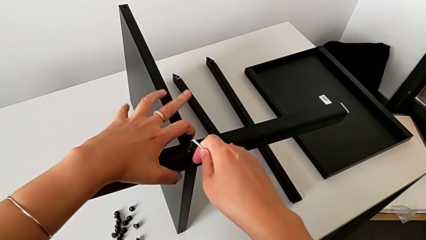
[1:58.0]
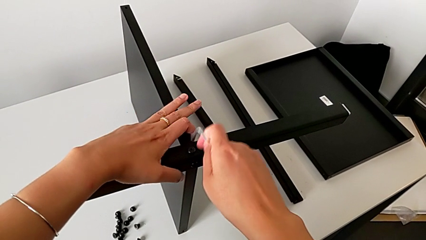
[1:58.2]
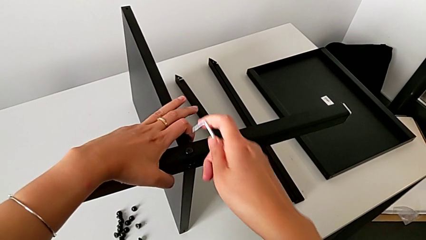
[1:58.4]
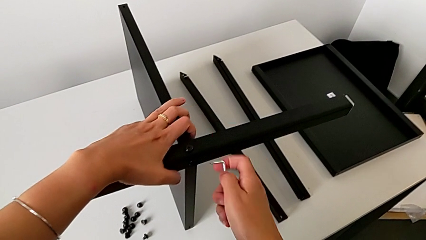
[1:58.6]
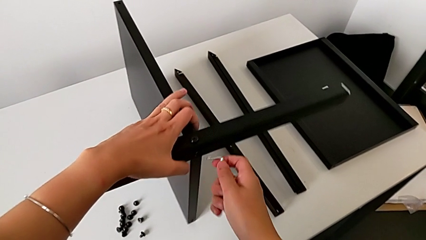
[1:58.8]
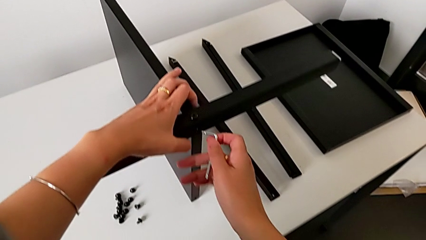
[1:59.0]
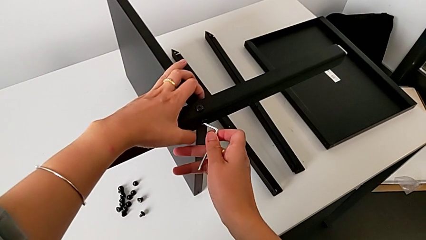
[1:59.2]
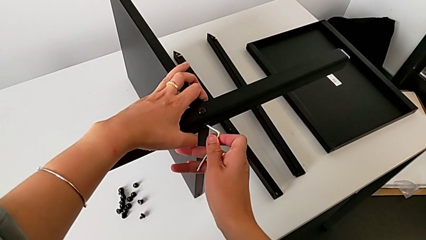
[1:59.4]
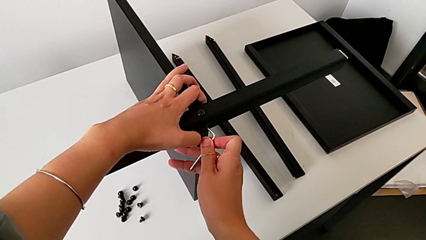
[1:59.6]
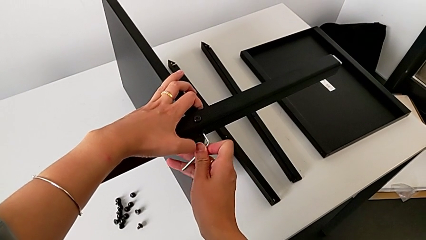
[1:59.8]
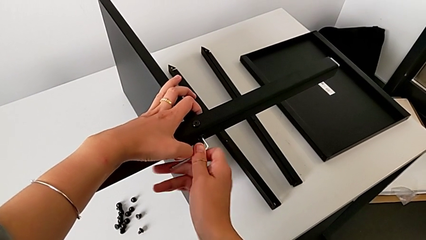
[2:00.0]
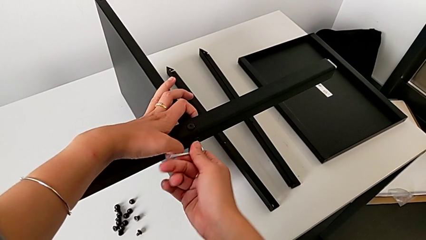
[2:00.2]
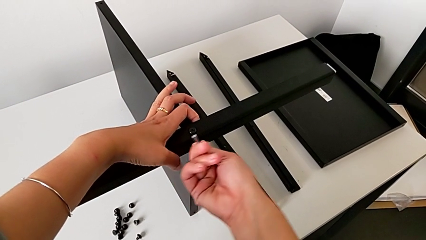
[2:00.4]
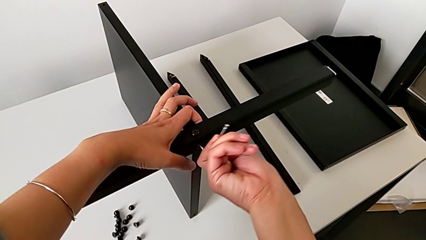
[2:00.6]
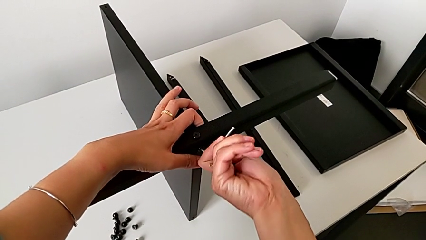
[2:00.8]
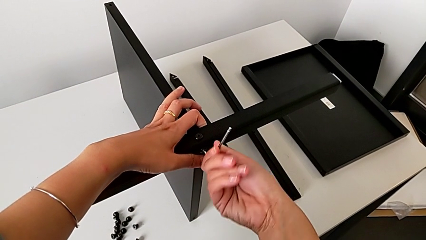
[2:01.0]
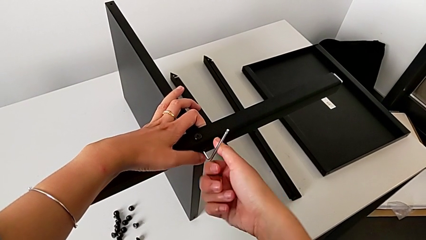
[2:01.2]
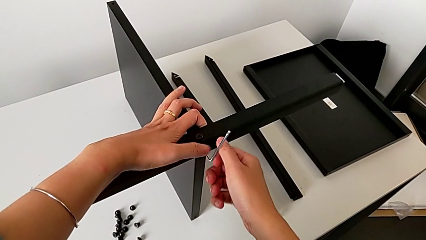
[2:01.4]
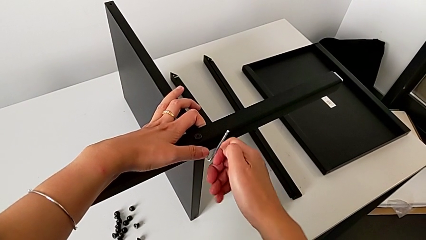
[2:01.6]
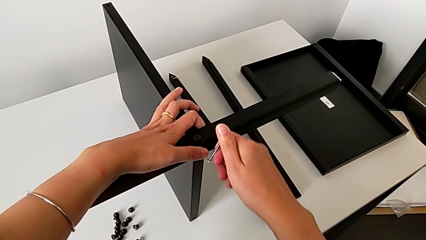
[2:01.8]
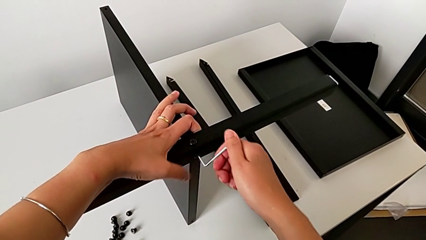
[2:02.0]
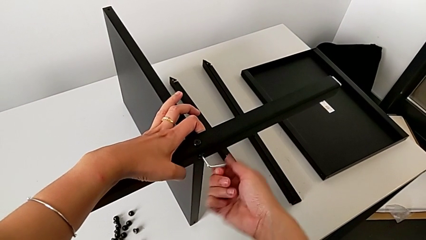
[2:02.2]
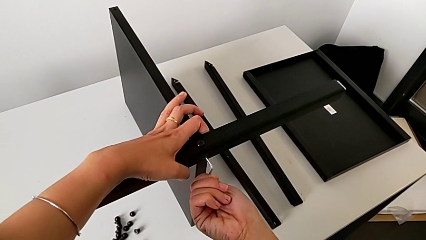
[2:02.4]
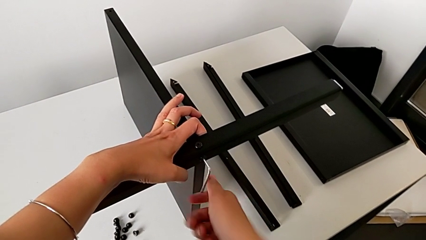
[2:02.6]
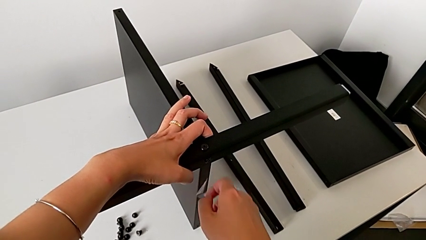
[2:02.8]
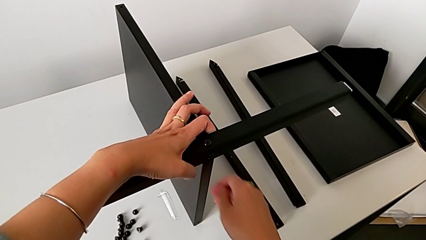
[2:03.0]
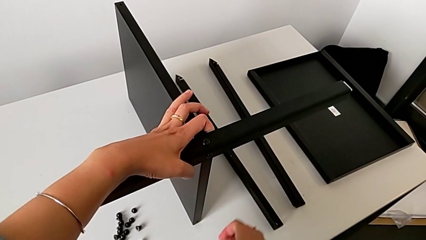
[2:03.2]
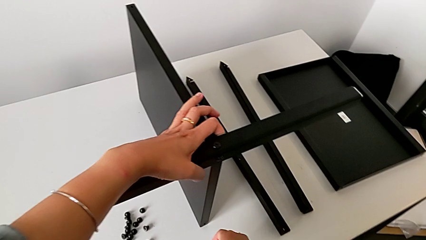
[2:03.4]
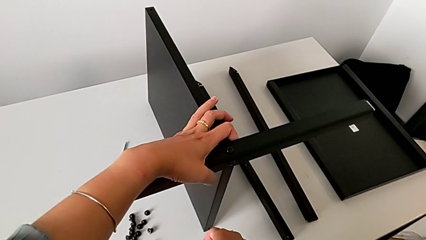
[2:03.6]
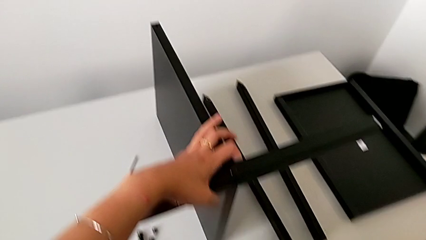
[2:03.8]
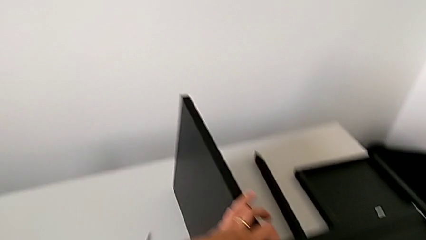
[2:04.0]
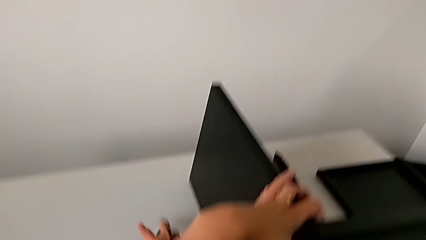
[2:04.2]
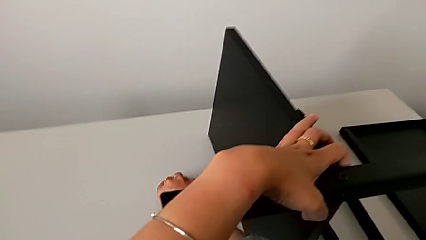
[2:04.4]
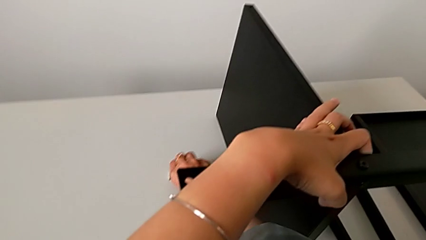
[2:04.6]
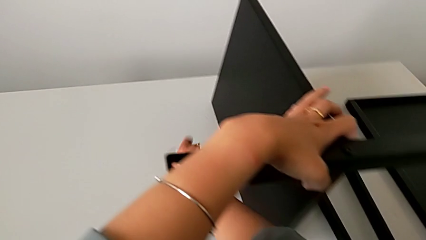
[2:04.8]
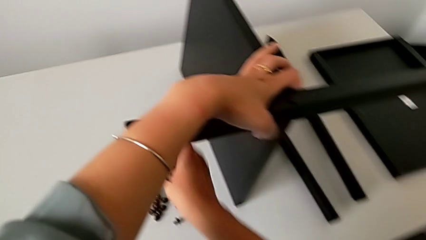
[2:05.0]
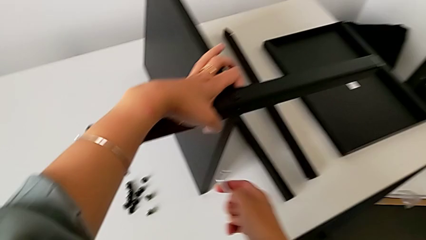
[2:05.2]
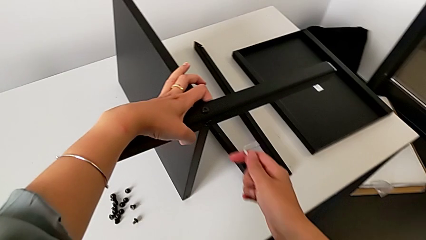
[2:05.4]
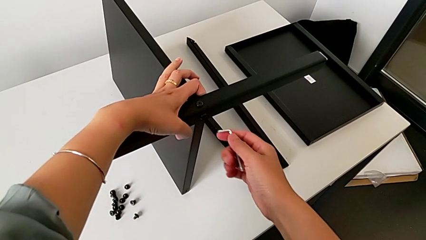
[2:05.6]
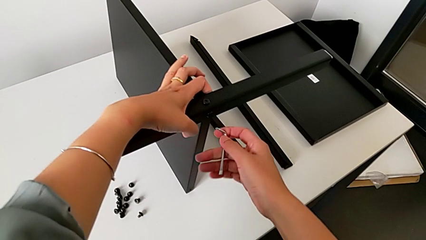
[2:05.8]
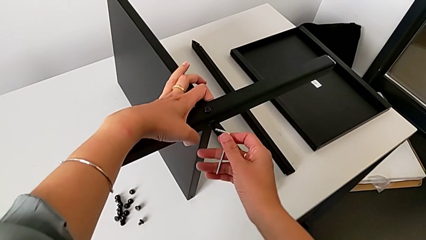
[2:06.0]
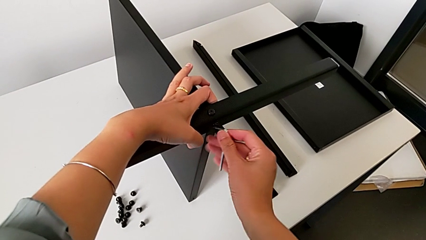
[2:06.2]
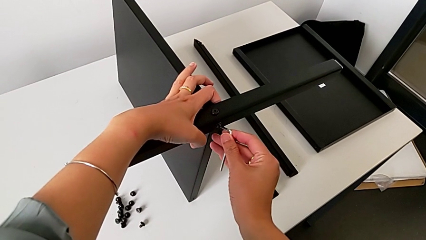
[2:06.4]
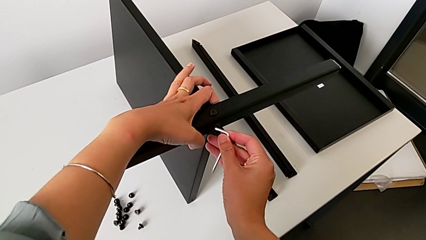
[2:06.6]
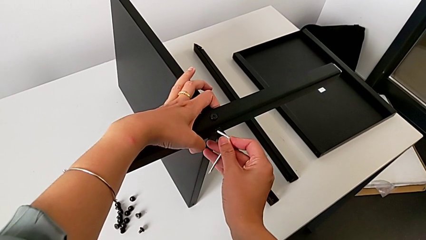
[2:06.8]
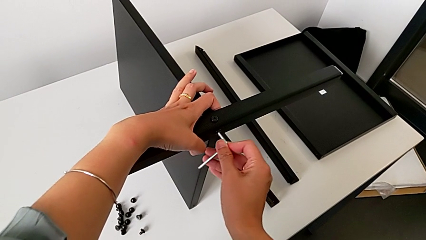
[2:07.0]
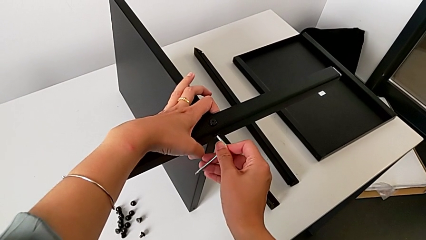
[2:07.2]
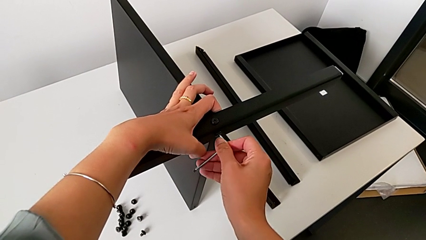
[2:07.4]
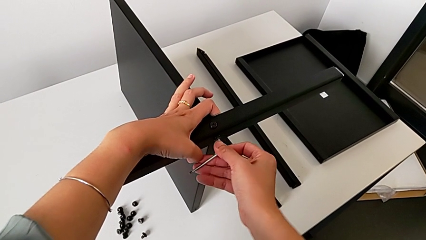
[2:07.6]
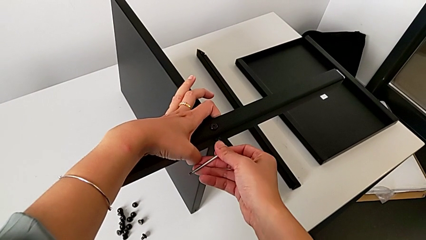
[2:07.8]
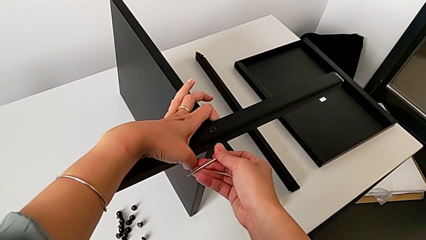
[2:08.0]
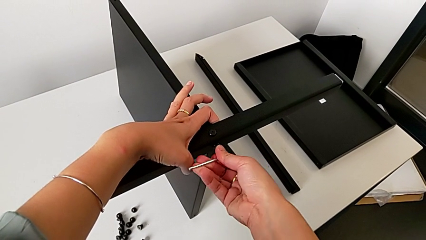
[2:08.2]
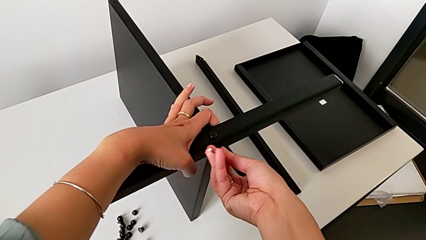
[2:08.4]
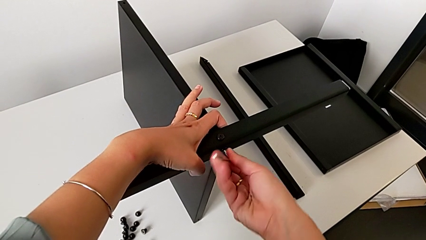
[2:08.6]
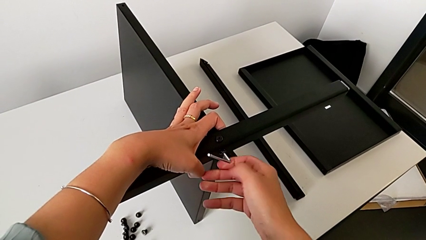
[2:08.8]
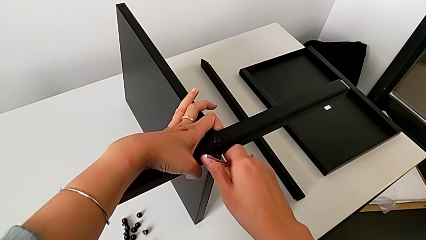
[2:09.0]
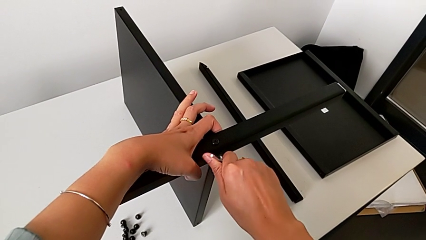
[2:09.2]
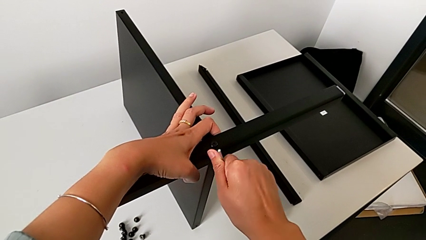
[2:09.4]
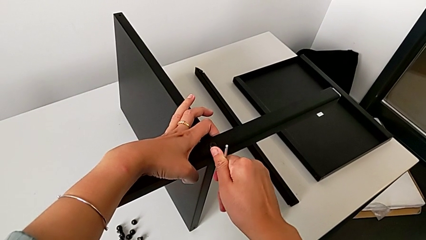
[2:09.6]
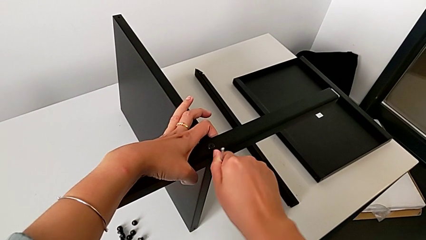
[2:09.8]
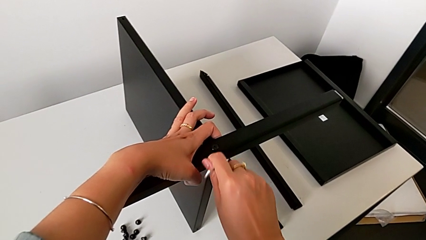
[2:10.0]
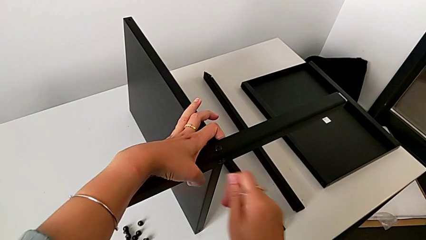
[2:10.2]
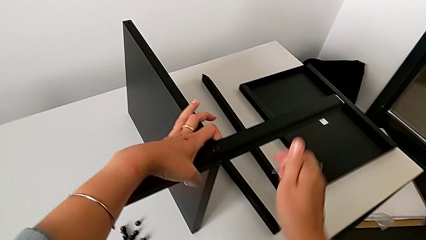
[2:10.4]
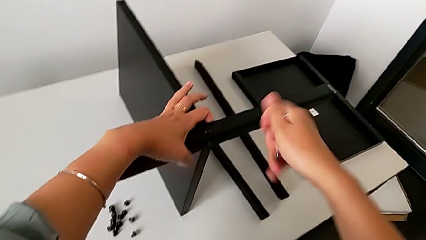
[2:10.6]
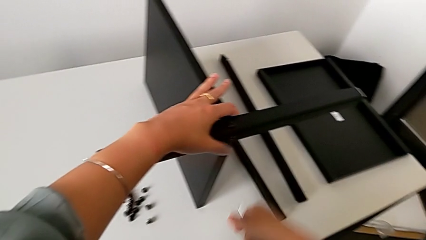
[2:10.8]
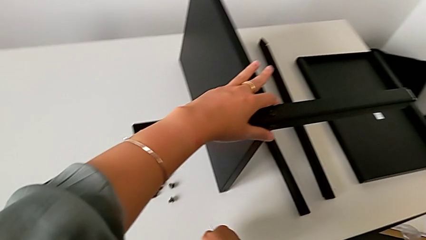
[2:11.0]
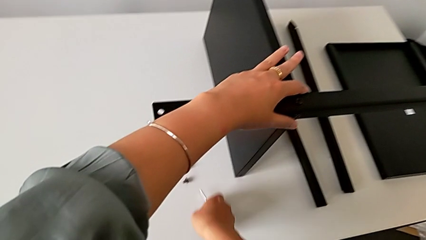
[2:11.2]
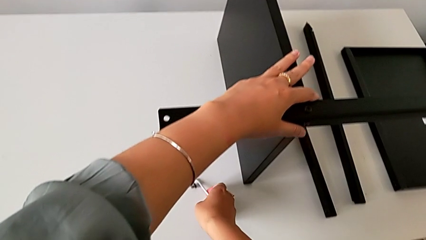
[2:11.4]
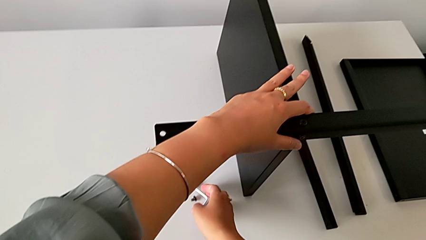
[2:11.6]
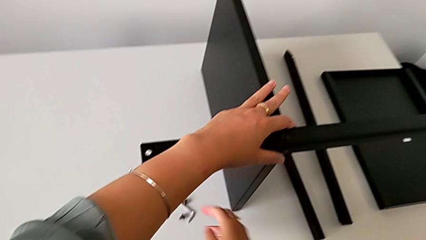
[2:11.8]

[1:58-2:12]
The camera wearer is assembling the first leg of the table. They withdraw the Allen wrench, insert it, screw the hex socket head, wrongly drop the Allen wrench, grab it, approach the hex socket head, insert the Allen wrench, screw the hex socket head, withdraw the Allen wrench and place it.

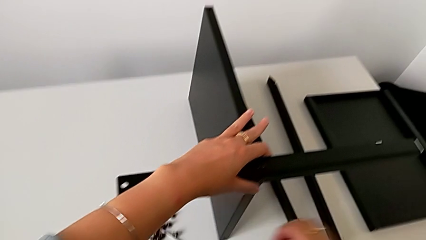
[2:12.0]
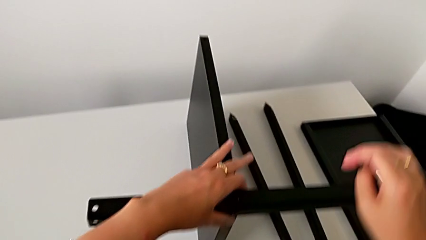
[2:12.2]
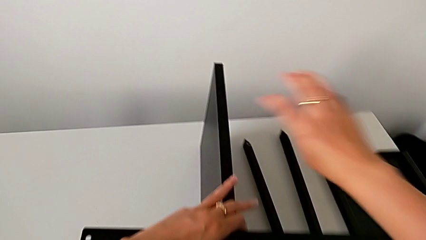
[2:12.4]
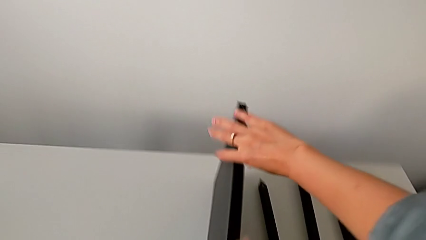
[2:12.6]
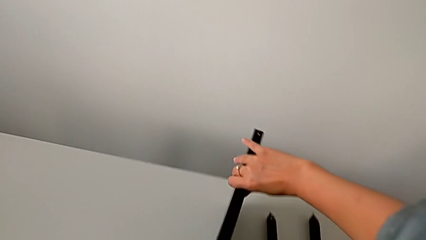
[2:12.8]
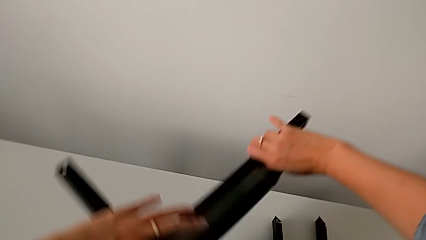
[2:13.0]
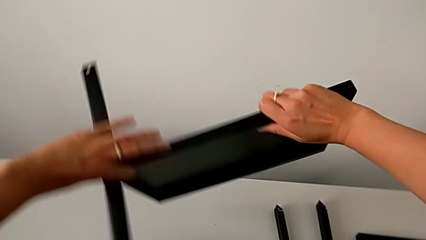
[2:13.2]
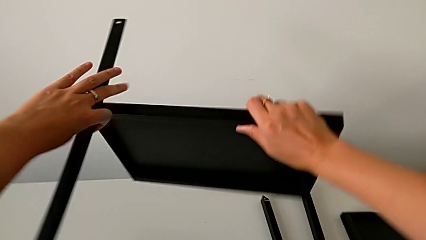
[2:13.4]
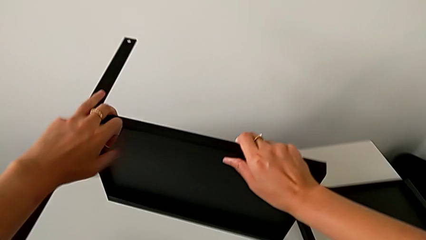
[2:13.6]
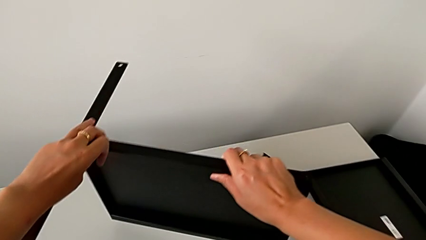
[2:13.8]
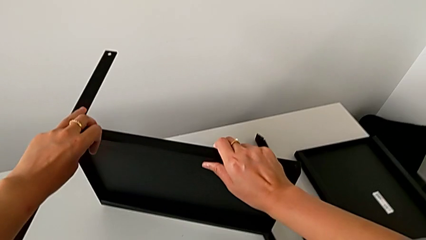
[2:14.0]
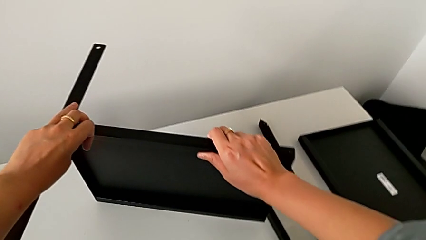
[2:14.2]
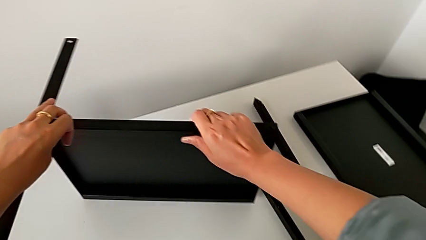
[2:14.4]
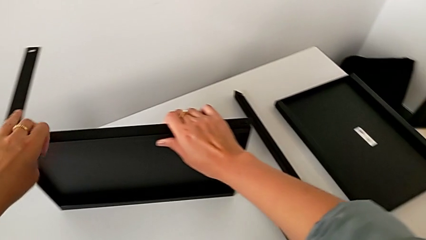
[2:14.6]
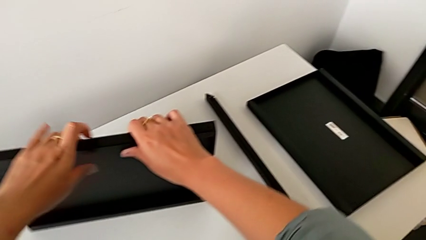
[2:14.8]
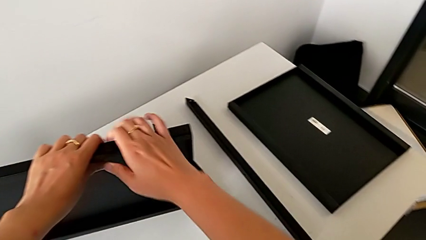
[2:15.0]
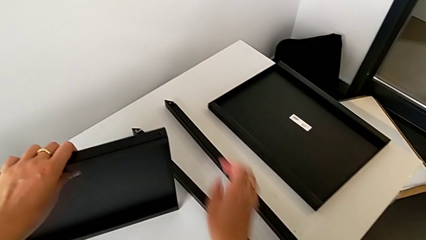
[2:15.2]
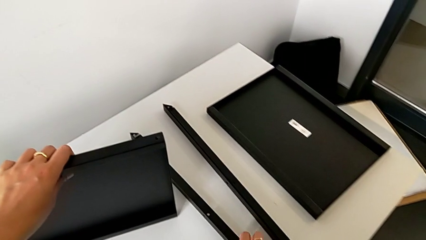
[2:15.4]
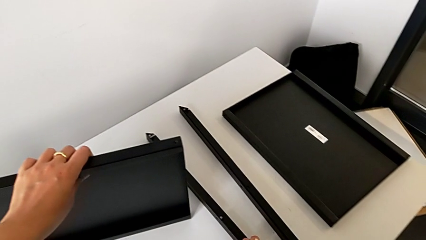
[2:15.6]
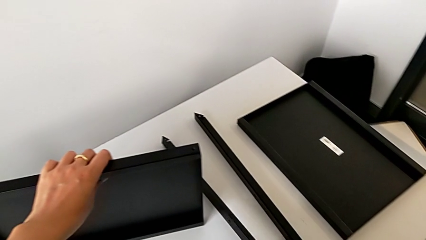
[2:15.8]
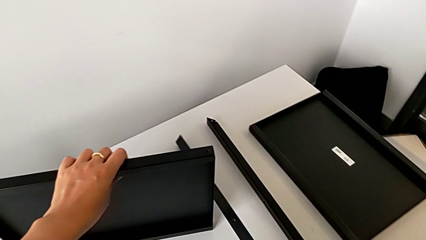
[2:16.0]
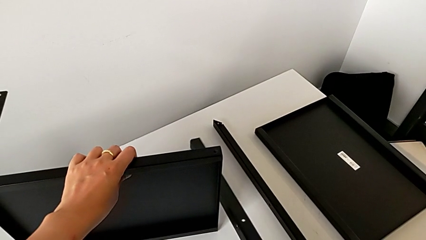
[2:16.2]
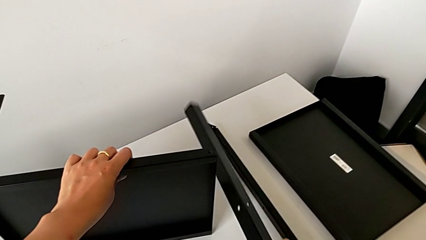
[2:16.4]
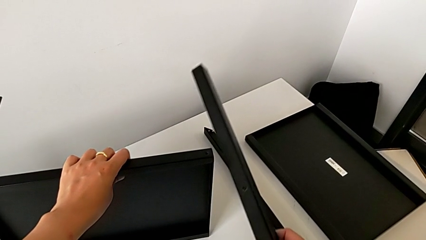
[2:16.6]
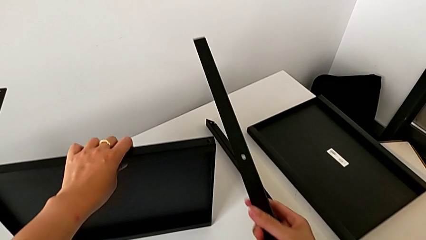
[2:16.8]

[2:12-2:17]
The camera wearer is assembling the second leg of the table. They approach the nightstand, wrongly rotate and place it, and grab the second leg.
